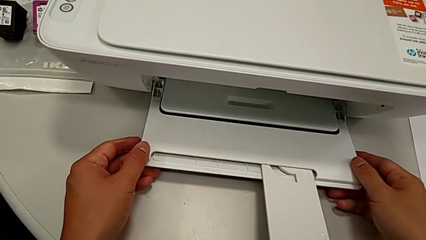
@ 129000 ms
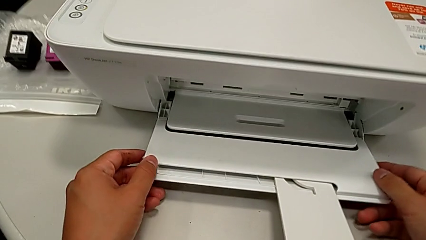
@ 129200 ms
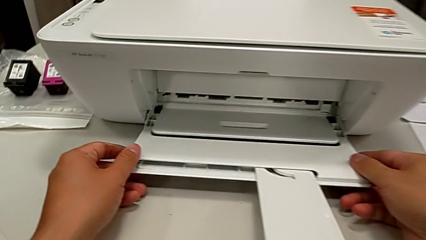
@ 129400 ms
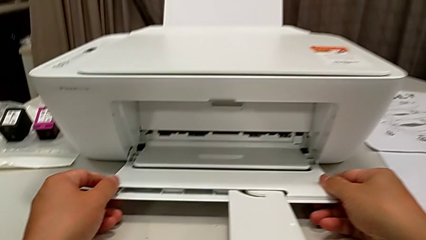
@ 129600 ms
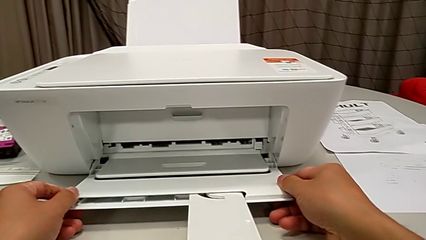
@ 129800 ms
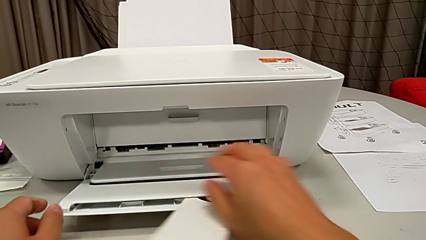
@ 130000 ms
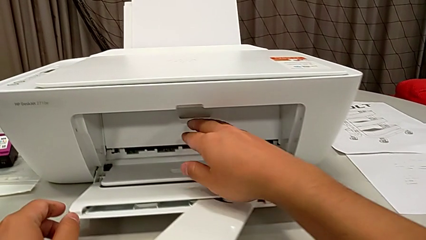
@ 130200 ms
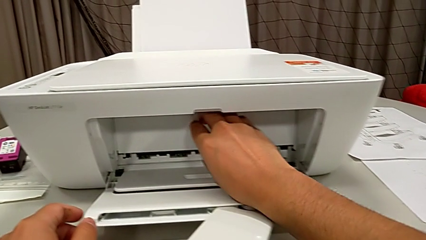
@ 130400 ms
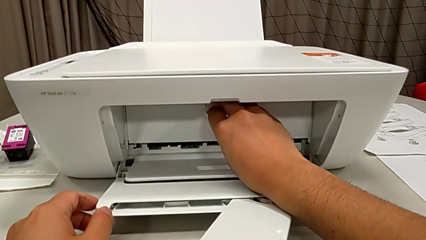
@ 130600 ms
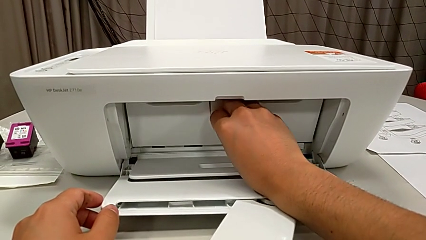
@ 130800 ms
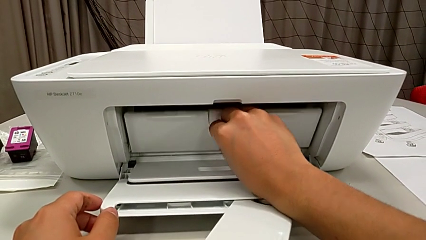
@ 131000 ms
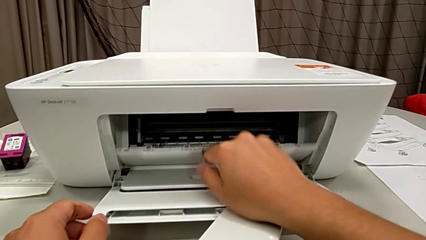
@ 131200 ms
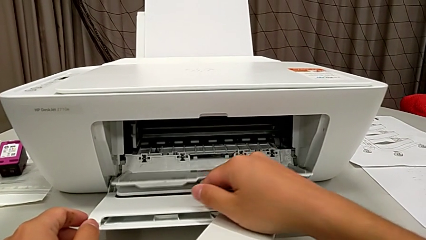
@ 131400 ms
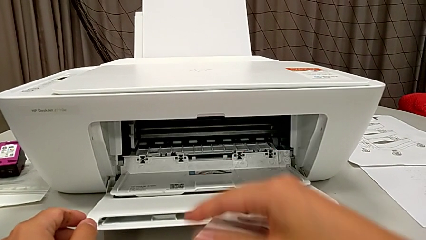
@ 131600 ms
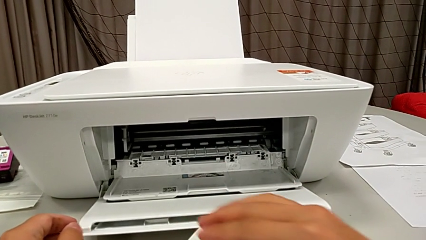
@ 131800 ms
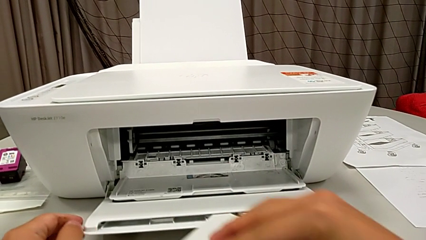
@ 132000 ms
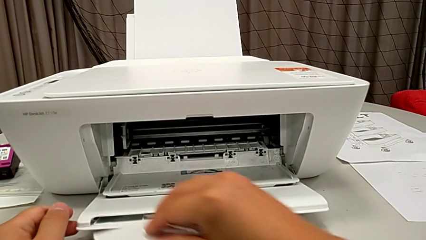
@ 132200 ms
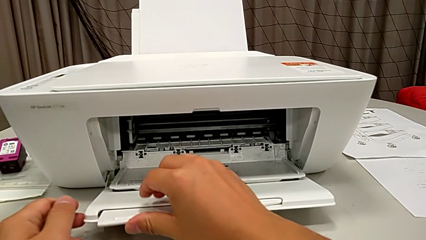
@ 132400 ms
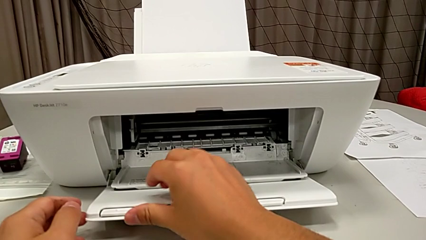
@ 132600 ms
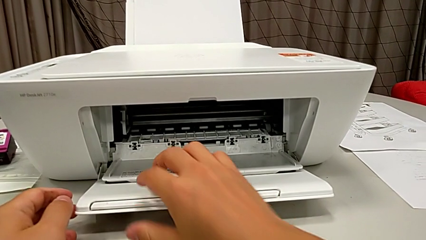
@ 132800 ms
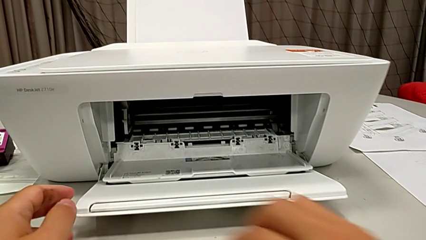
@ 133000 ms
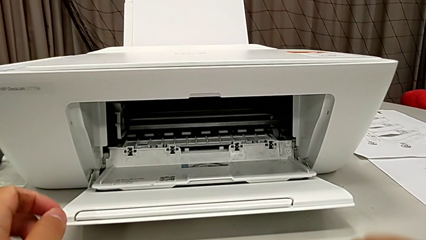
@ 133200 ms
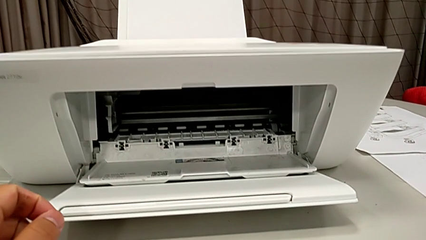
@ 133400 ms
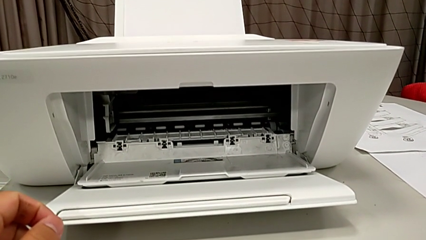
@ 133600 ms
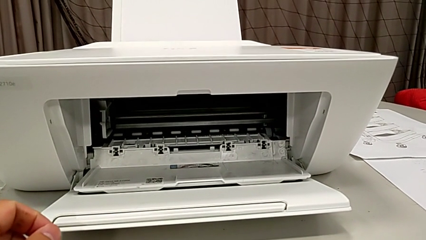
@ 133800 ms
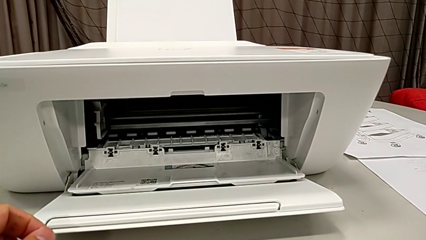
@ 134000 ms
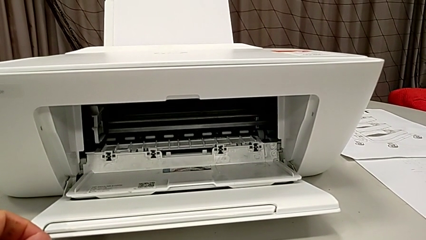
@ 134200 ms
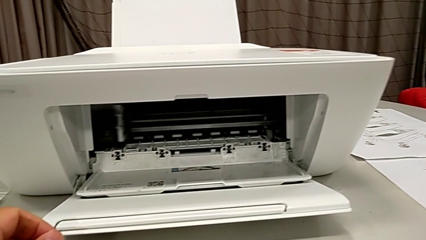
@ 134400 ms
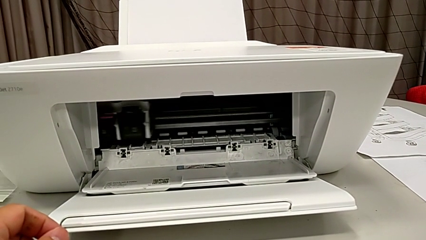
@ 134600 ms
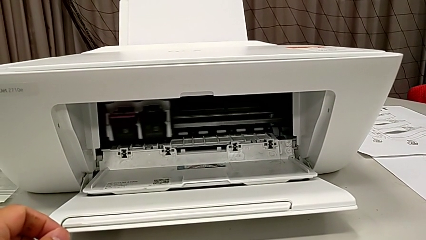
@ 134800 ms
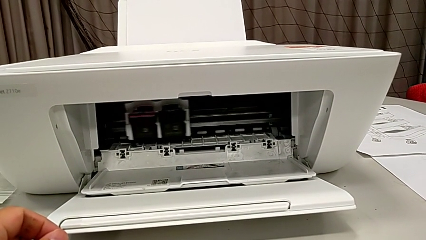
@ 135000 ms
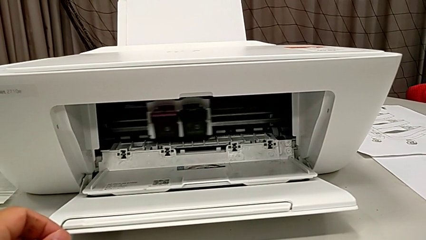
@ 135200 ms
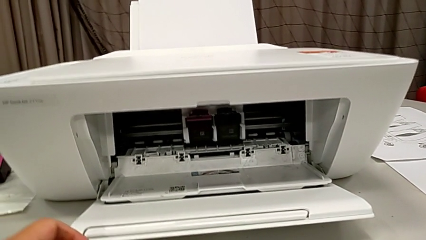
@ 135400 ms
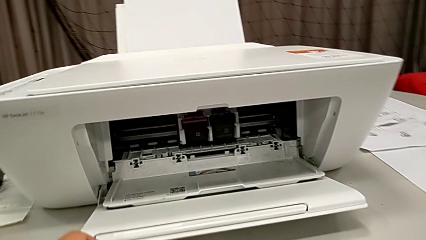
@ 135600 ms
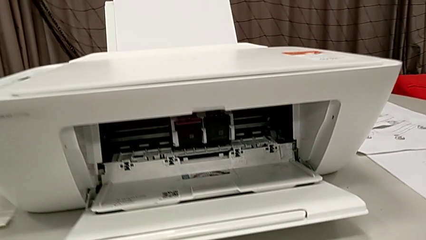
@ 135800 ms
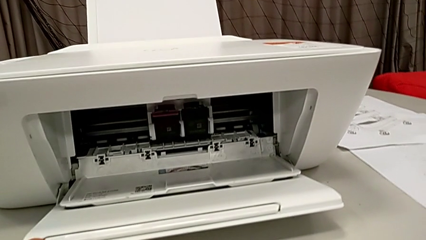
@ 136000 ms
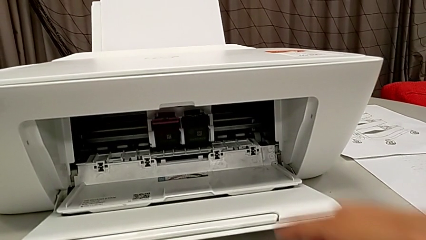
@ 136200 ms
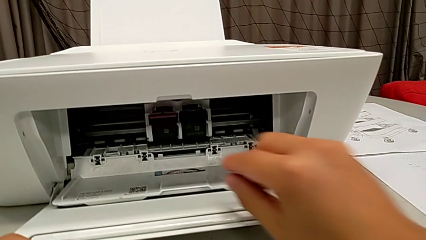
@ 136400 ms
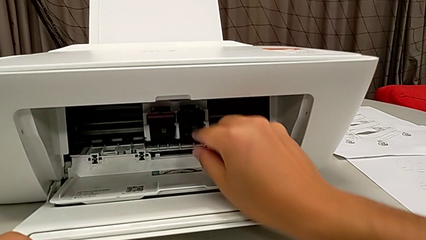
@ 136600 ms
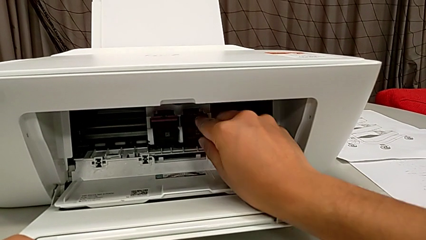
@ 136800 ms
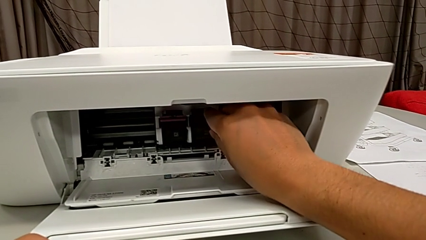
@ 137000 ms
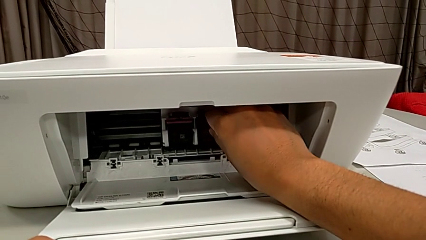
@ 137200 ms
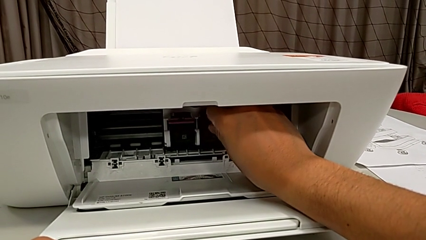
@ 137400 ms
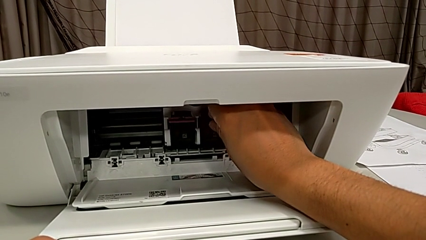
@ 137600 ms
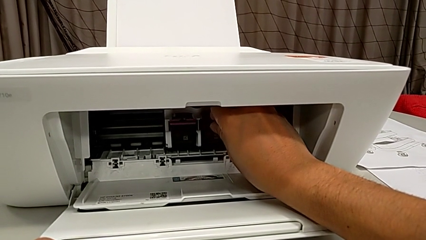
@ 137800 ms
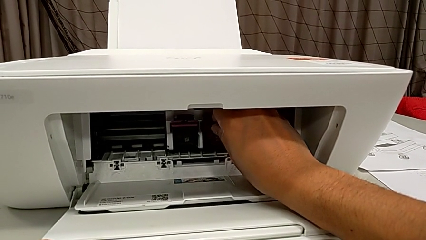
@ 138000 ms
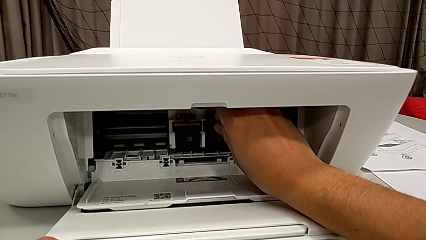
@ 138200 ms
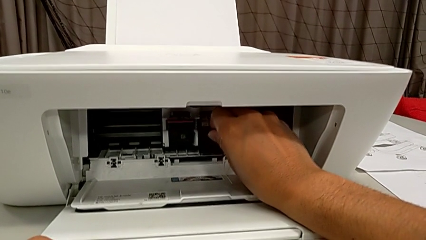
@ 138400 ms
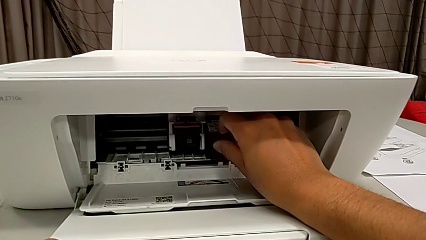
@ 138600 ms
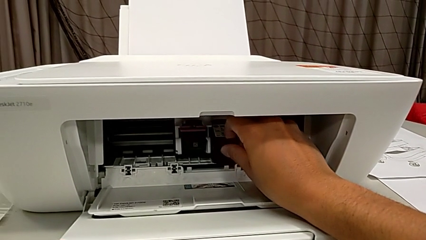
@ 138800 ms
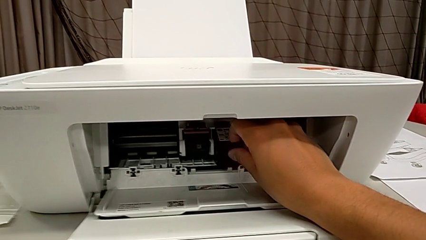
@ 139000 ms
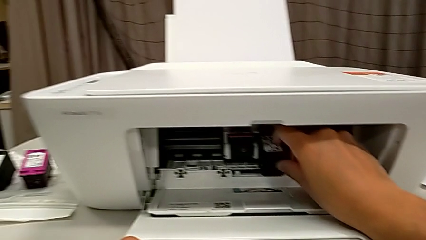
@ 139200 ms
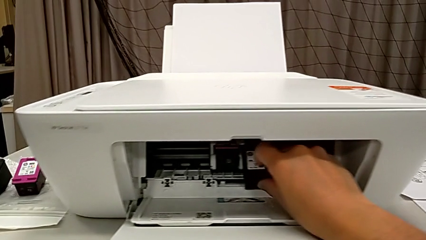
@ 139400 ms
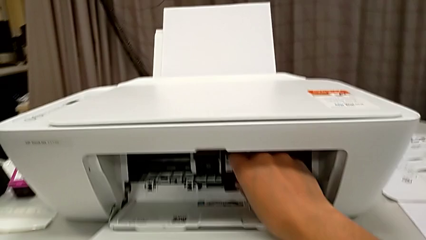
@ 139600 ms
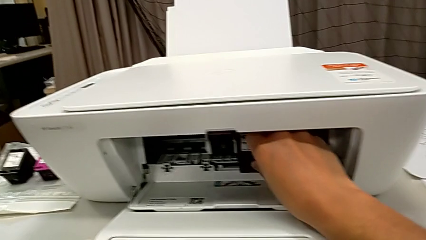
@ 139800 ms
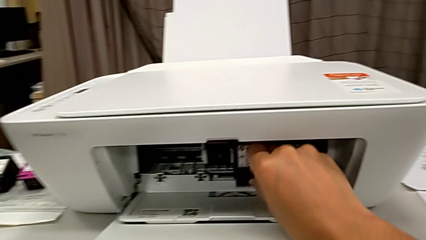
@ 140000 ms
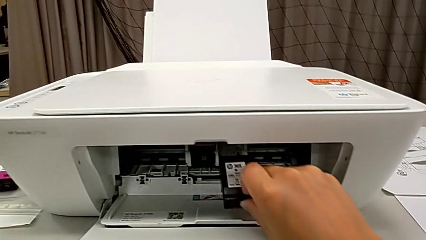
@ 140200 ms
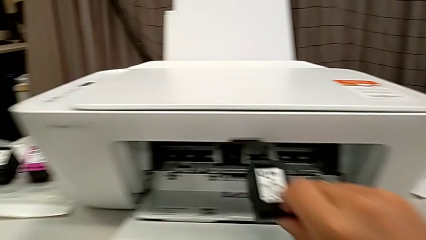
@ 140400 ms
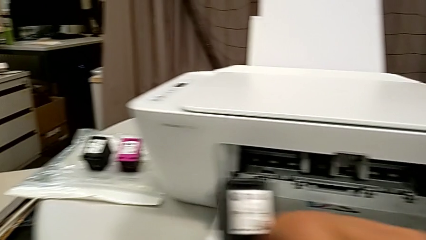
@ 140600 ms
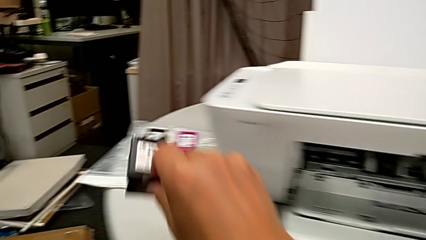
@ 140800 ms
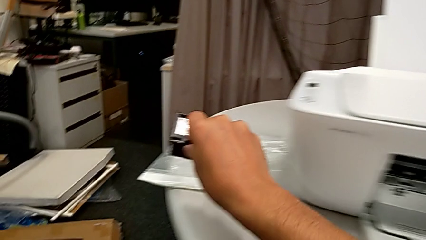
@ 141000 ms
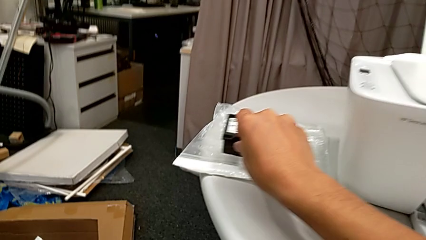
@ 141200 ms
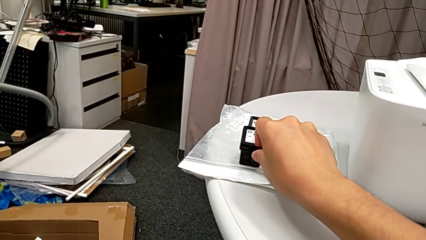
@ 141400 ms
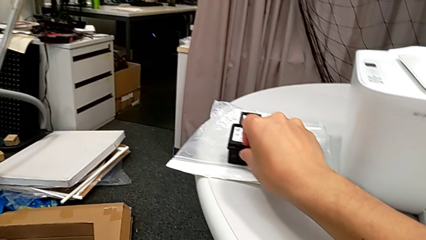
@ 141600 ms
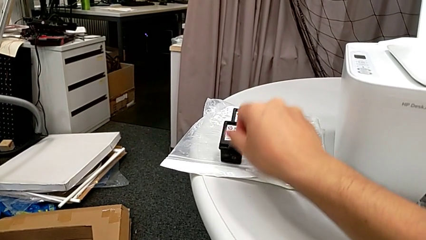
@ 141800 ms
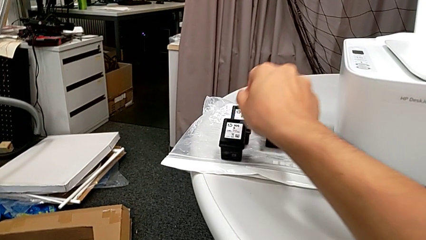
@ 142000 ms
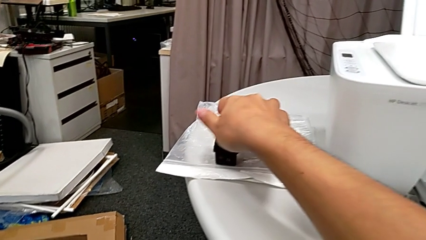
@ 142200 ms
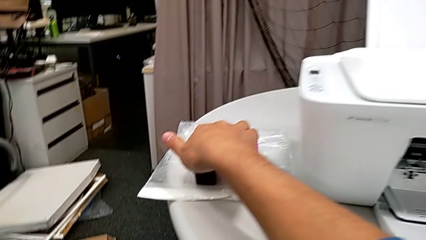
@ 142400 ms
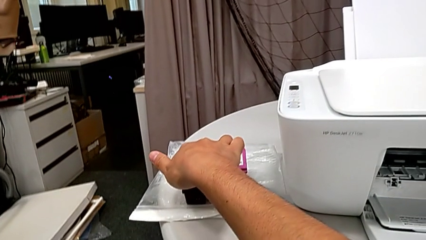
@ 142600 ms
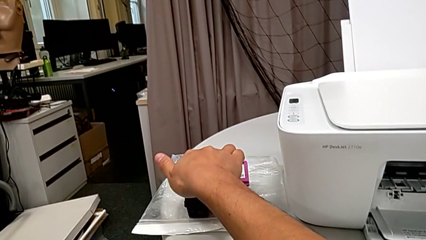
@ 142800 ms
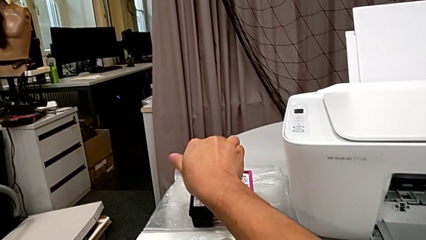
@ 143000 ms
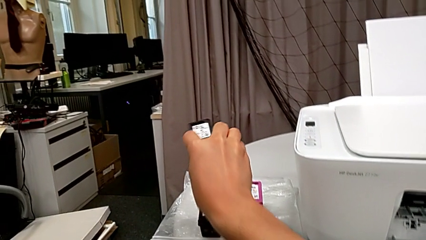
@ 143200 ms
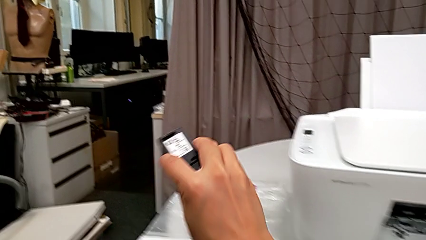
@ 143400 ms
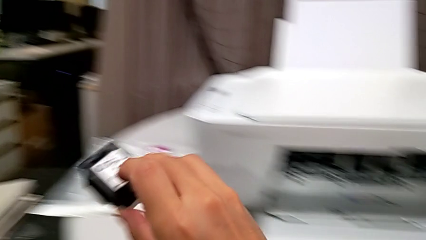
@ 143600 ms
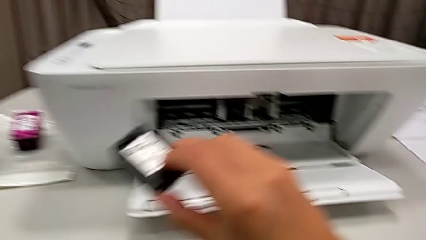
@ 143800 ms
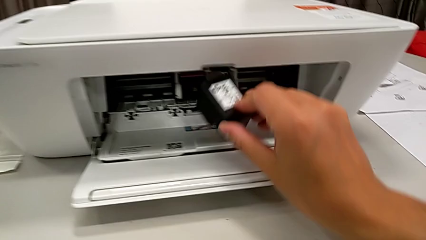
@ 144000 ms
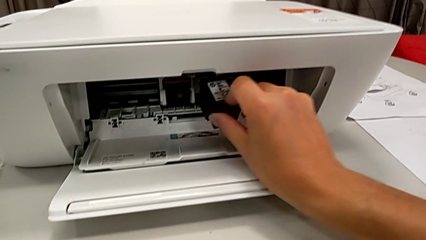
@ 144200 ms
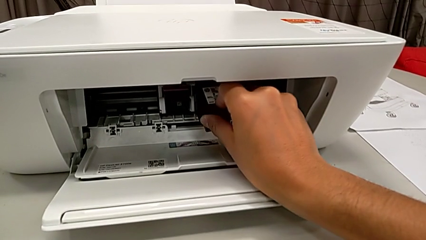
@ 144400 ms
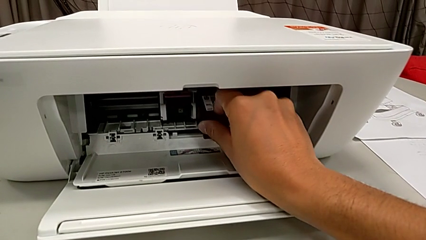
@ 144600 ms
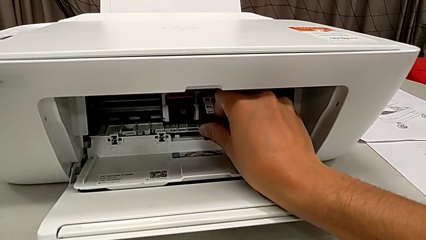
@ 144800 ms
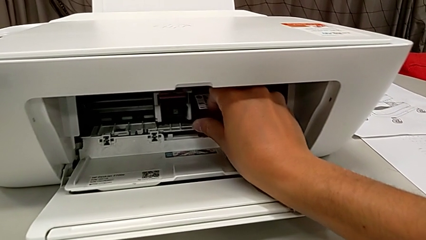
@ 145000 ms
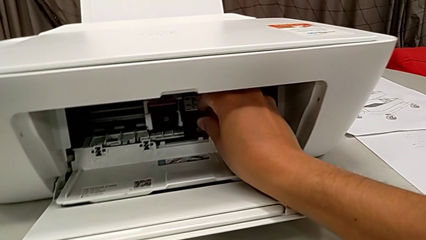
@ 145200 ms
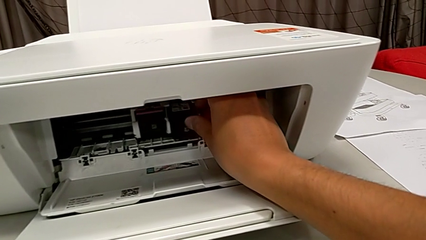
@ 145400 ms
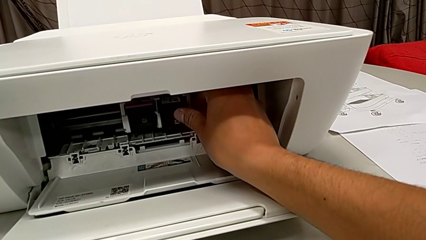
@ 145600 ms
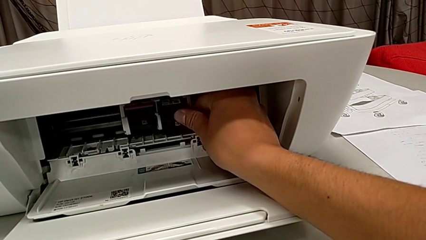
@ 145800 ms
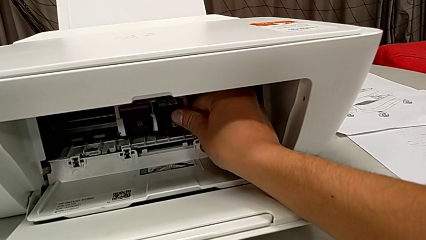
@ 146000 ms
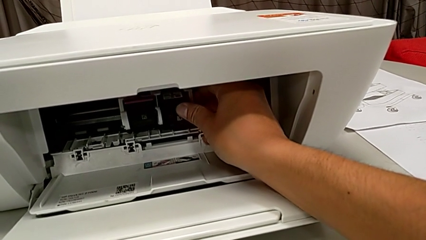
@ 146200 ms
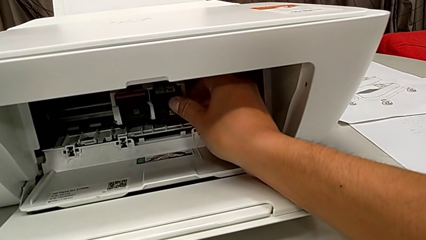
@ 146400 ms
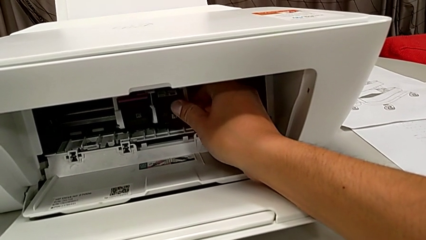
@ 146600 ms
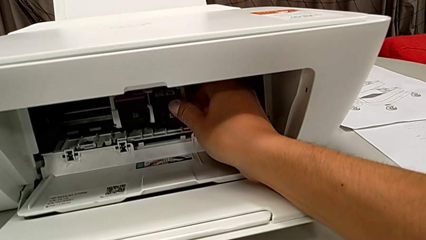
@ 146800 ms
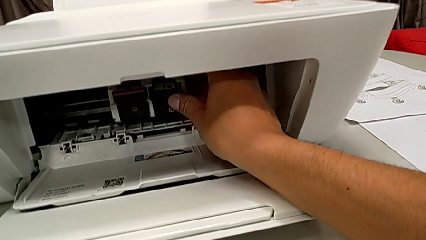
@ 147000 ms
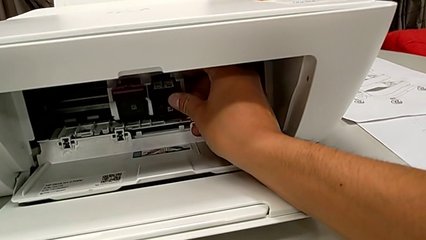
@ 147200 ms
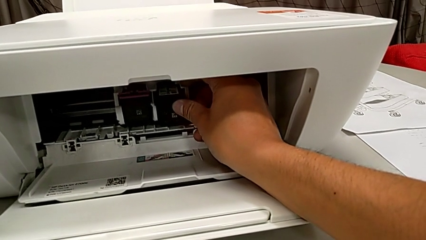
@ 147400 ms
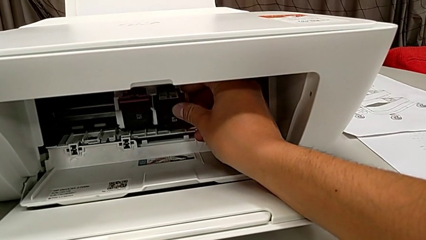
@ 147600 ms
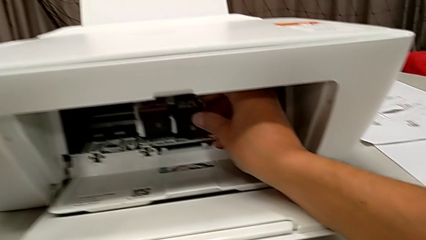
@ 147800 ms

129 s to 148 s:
The instructor is swapping the old ink cartridges. They inspect the printer, open the cartridge gate, close the extending paper tray, disassemble the black-white ink cartridge, place it, grab it and assemble it.
